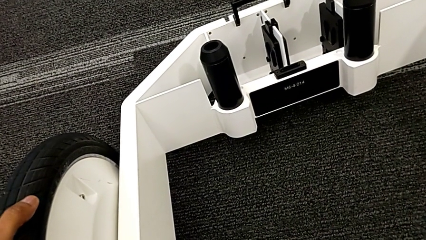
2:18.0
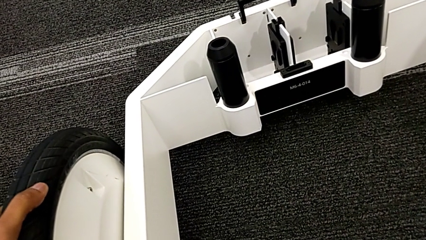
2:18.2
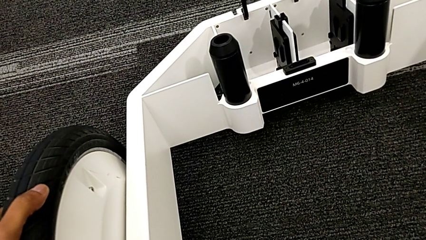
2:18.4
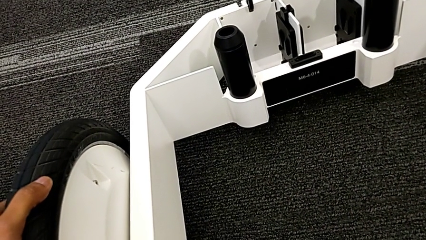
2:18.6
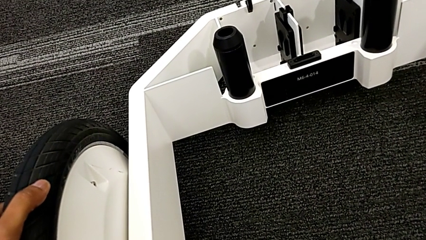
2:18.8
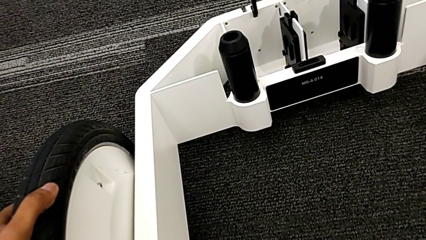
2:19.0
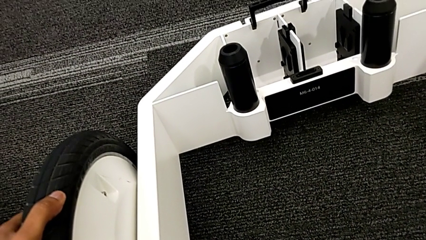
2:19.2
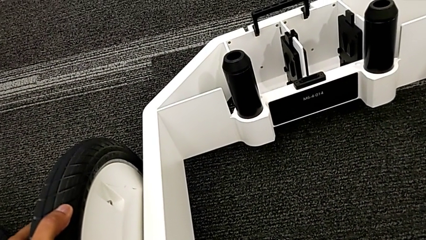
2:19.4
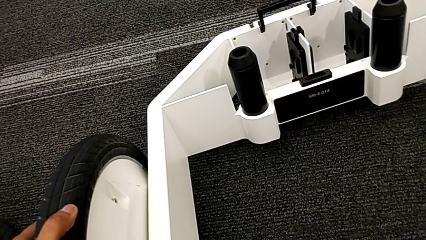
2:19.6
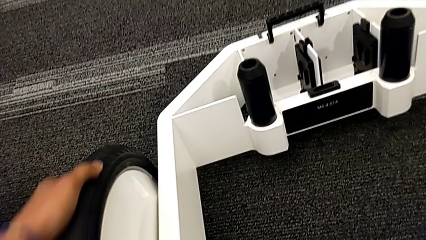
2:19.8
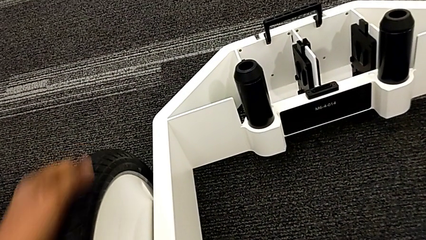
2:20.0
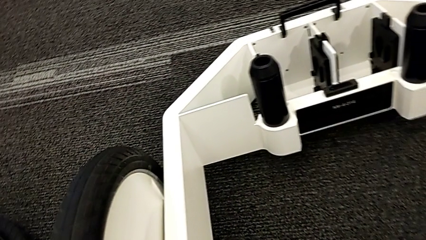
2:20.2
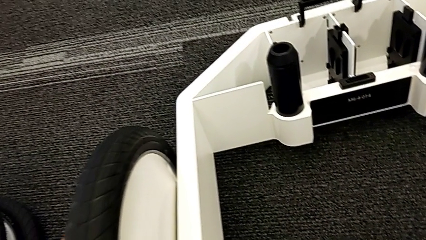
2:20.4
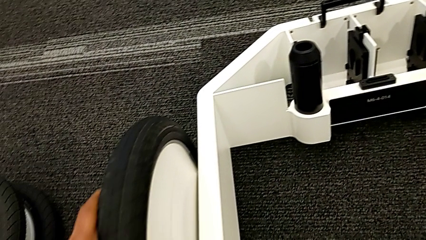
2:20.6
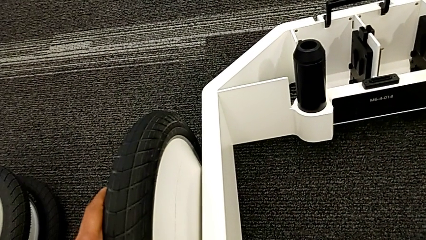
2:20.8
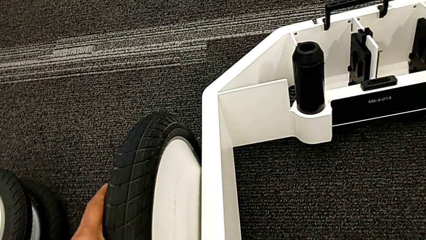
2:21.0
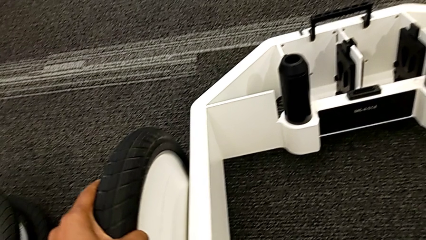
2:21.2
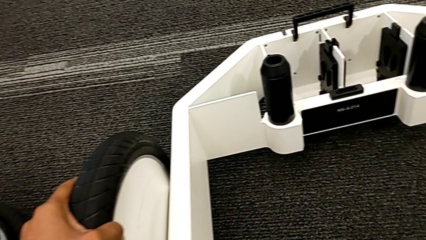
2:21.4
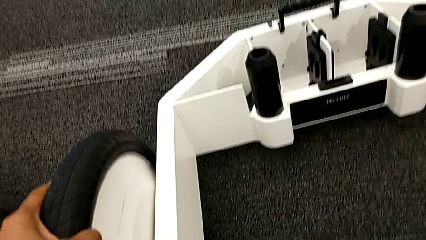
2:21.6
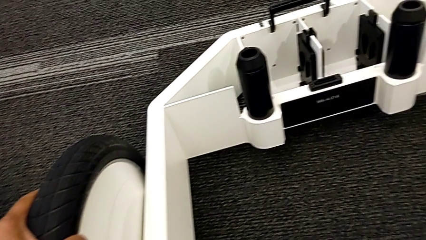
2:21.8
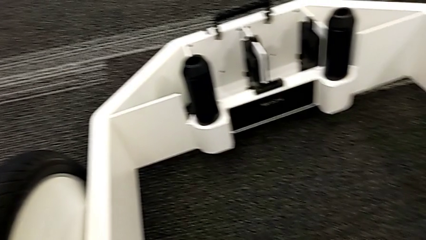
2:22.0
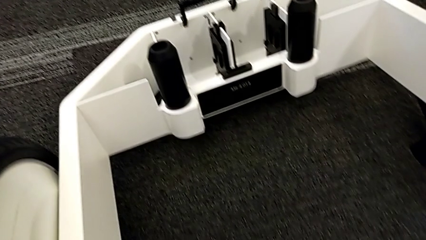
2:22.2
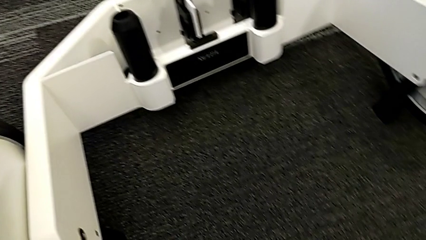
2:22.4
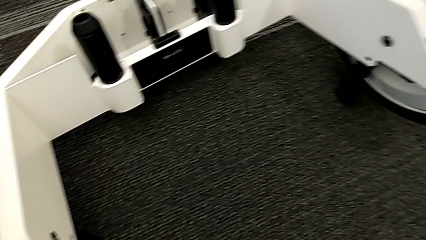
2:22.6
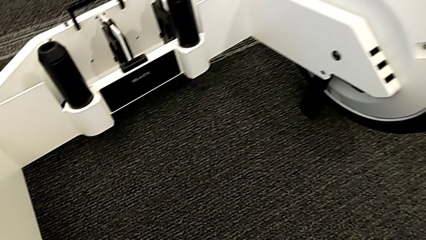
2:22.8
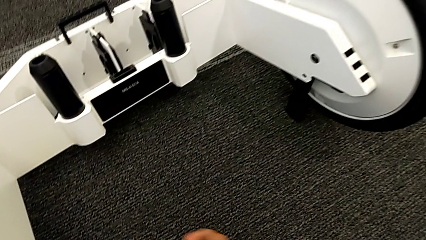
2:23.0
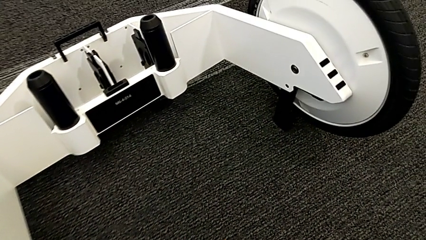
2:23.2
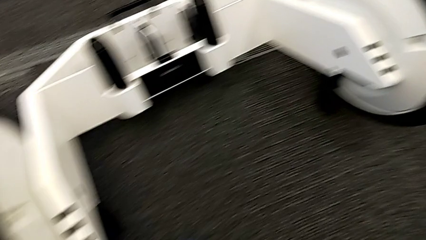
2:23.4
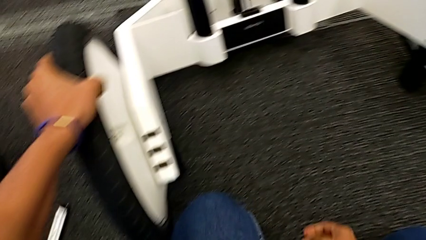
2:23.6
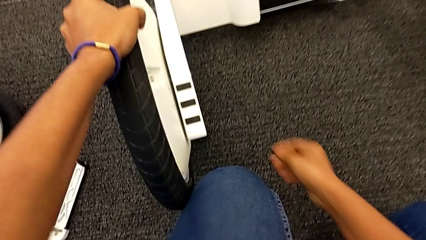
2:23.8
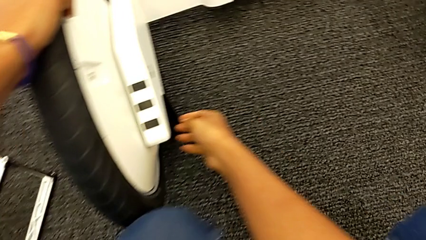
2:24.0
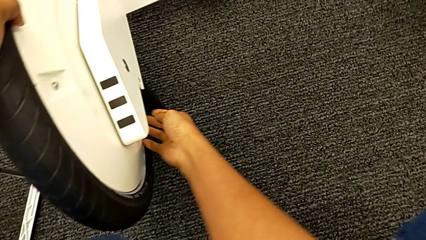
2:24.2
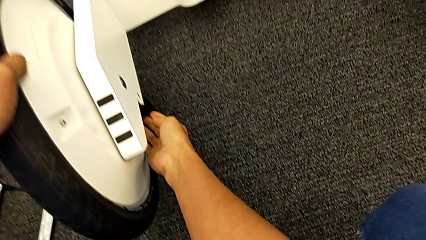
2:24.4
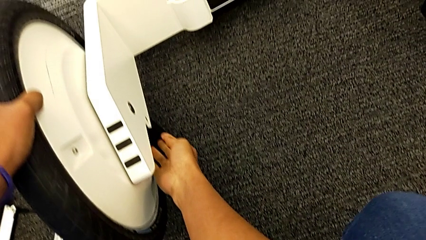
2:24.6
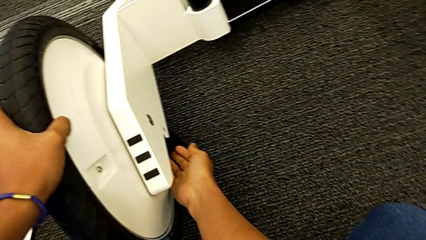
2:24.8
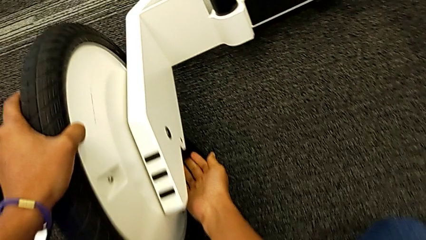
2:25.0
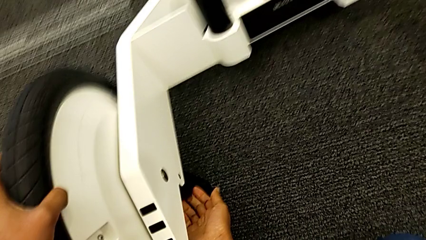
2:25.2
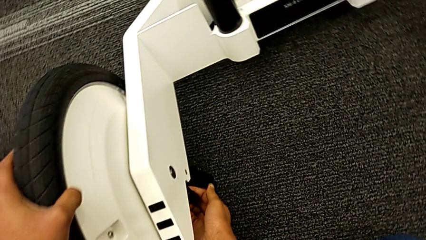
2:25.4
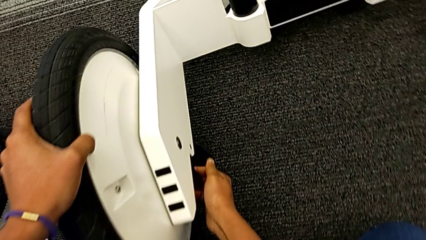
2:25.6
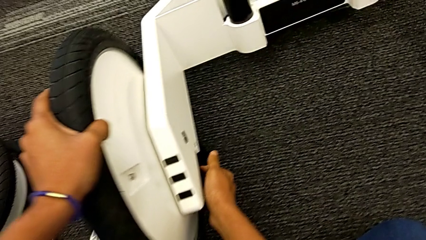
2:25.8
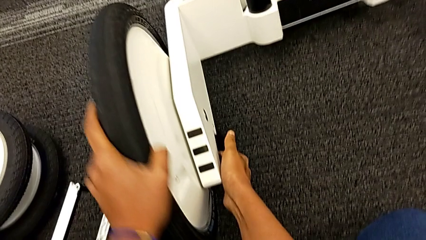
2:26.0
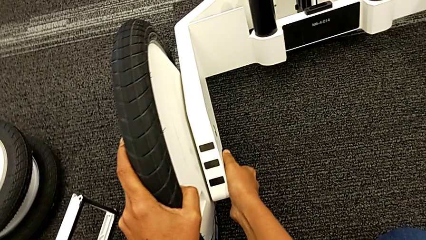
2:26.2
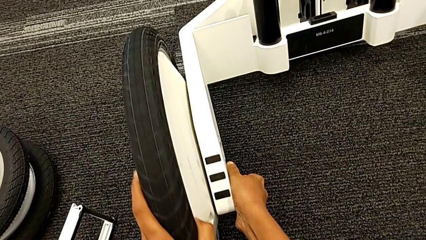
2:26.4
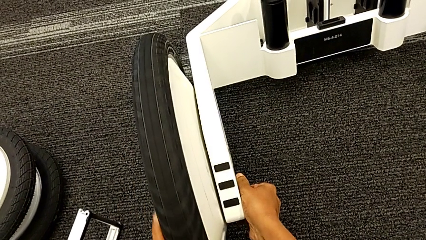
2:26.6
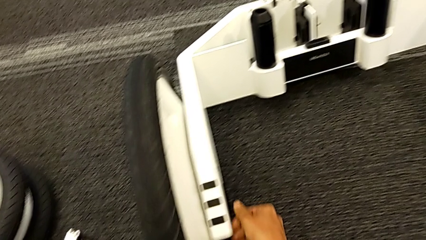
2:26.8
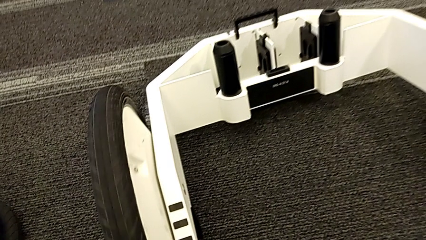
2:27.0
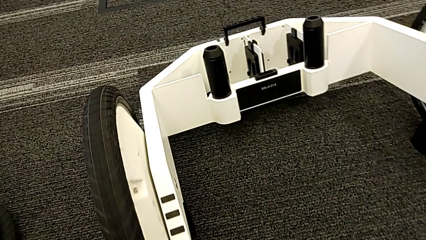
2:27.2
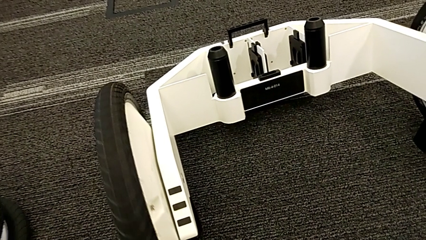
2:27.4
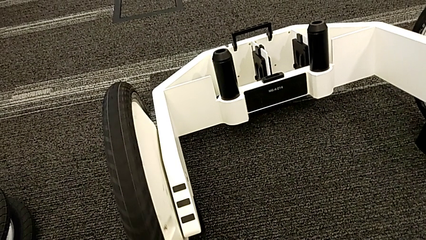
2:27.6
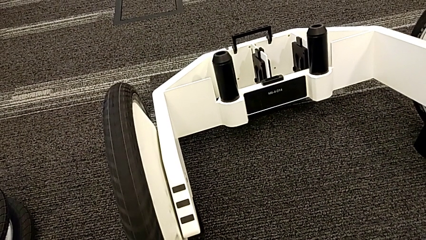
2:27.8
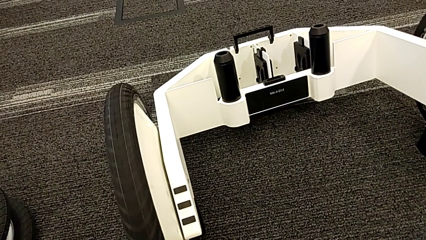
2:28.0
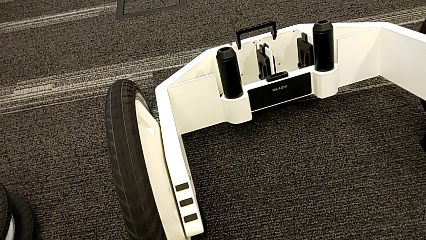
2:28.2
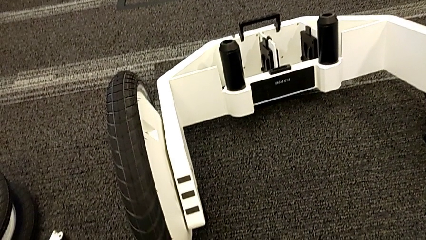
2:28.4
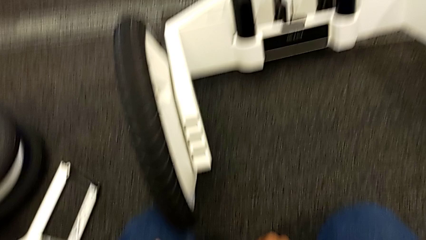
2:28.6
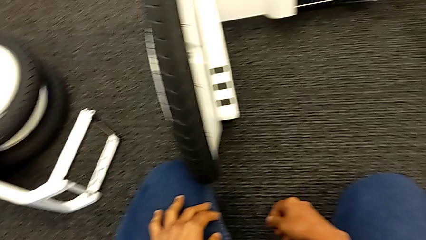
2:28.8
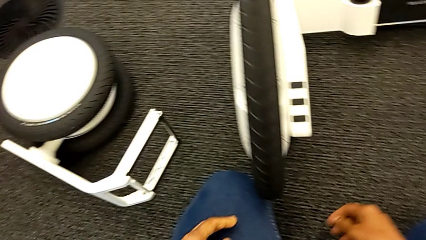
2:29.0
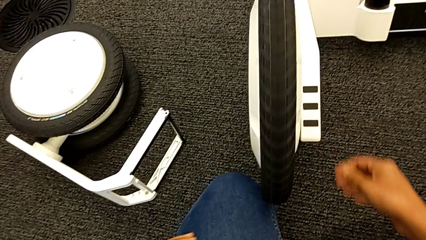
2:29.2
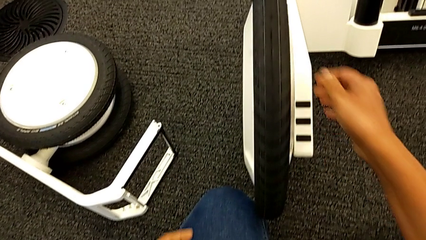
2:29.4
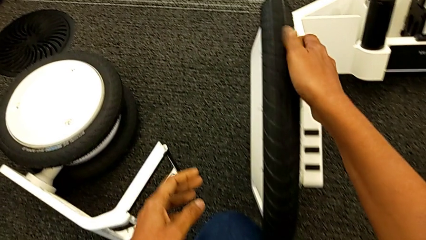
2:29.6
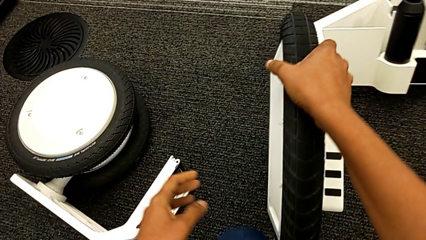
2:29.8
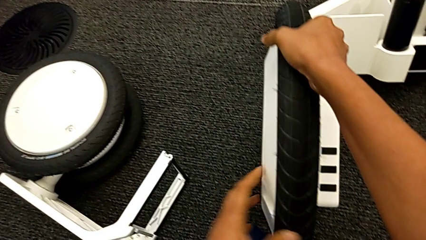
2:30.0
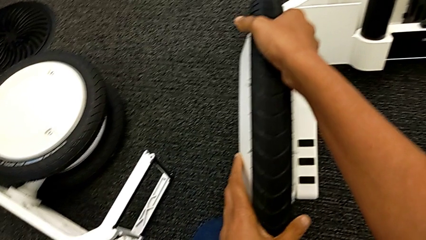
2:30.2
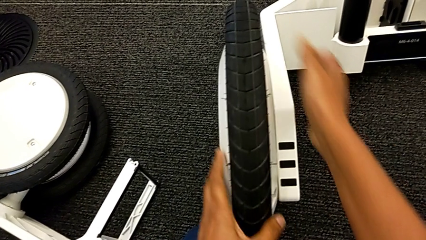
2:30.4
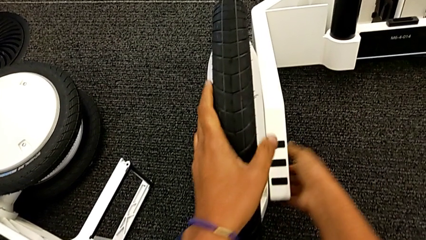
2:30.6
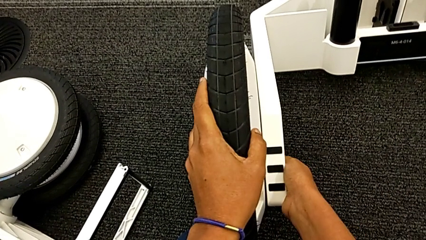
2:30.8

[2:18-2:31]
The camera wearer is inserting the remaining wheels into the wheel unit to form the base. They keep closing the second kickstand.

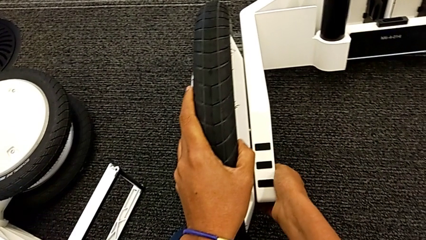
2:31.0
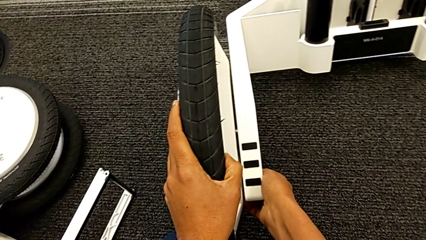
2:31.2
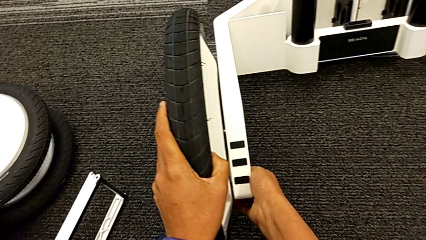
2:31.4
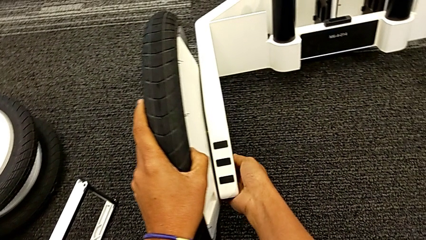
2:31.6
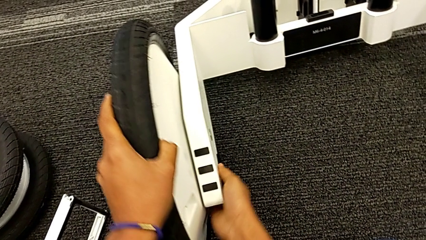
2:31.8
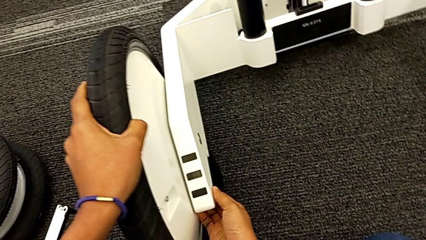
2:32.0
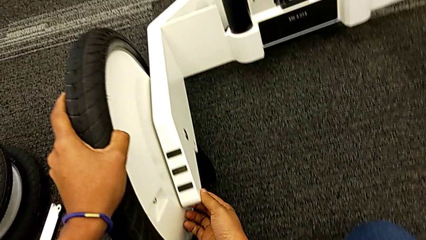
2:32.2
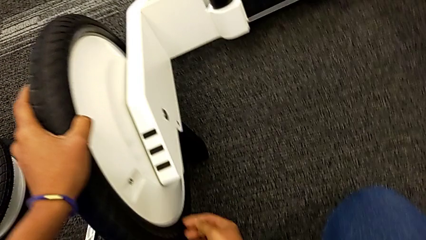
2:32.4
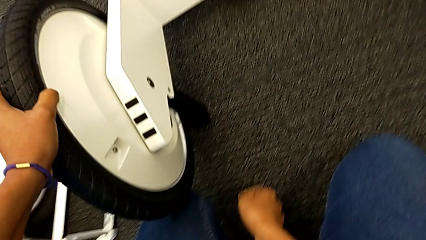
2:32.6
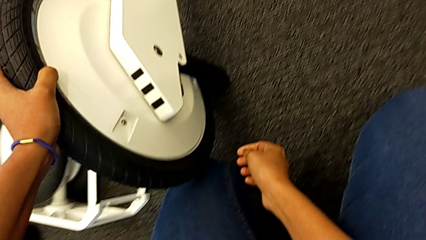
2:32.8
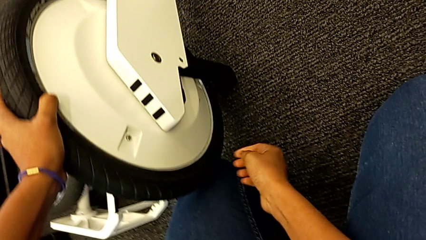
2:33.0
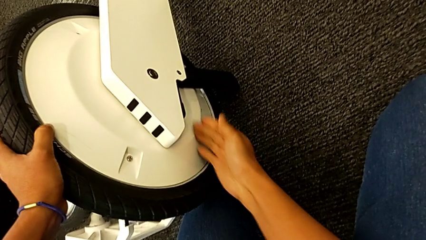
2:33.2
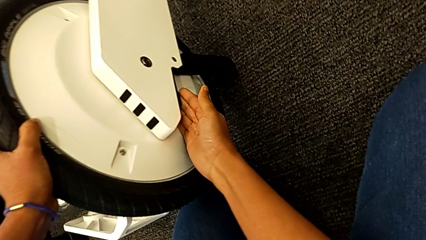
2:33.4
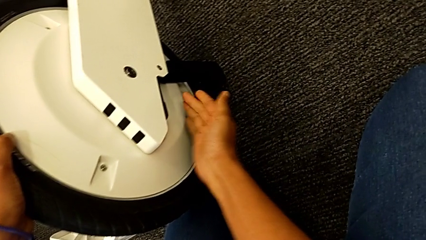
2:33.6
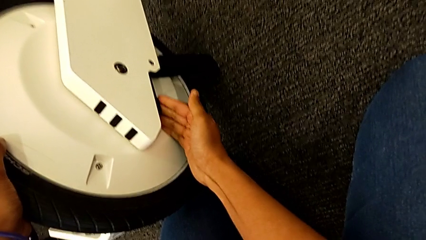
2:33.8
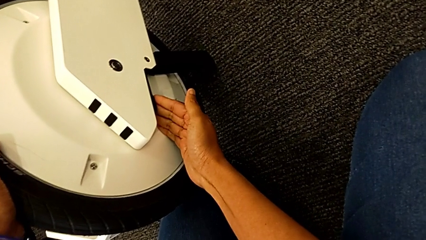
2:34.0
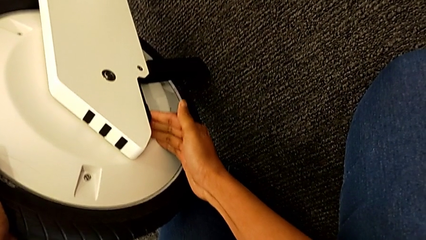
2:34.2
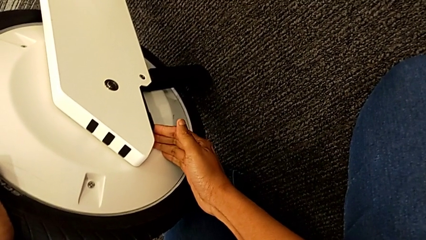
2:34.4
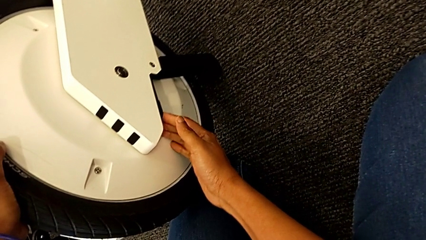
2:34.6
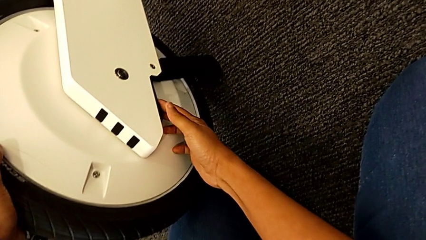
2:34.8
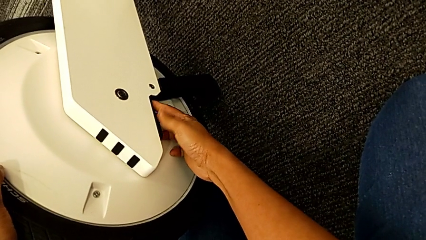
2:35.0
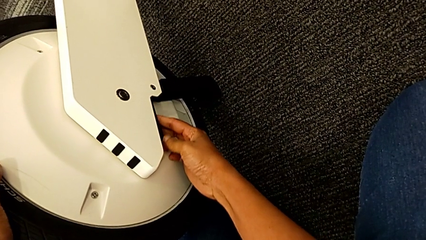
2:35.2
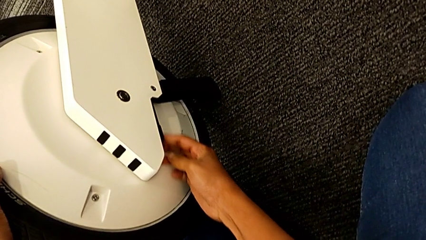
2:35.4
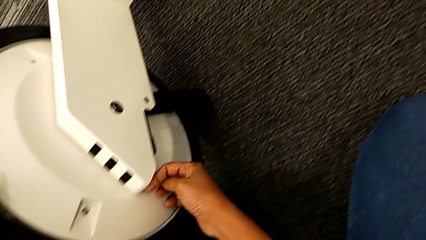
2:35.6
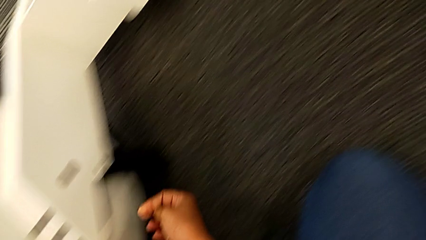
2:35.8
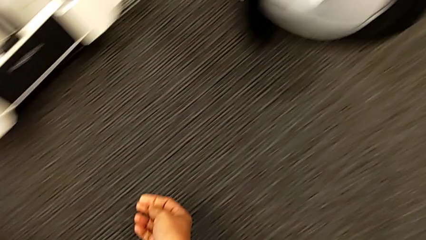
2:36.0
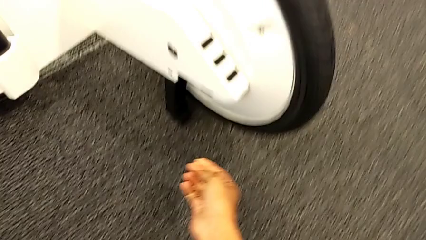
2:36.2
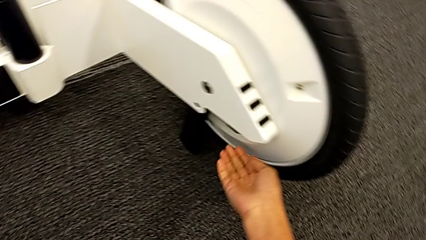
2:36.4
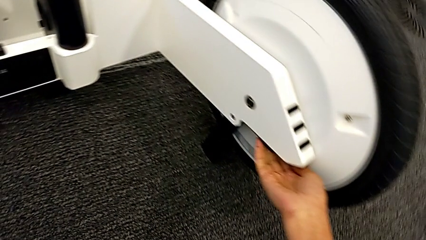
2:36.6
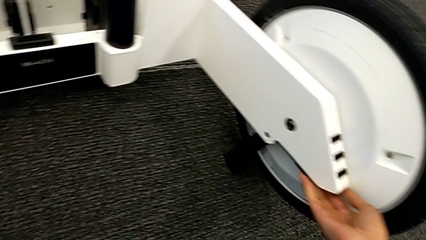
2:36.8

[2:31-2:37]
The camera wearer is locking both wheels. They begin to inspect the wheel.
